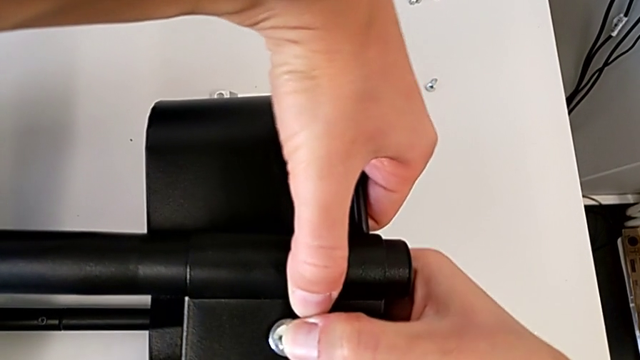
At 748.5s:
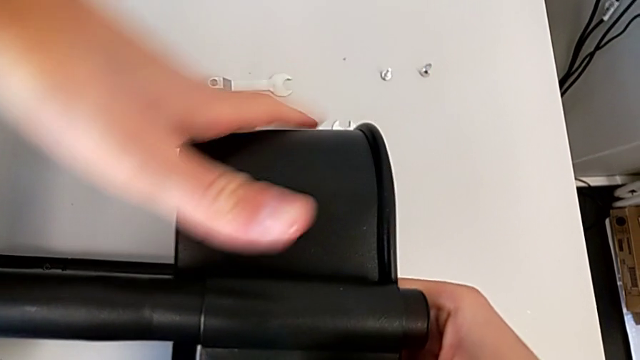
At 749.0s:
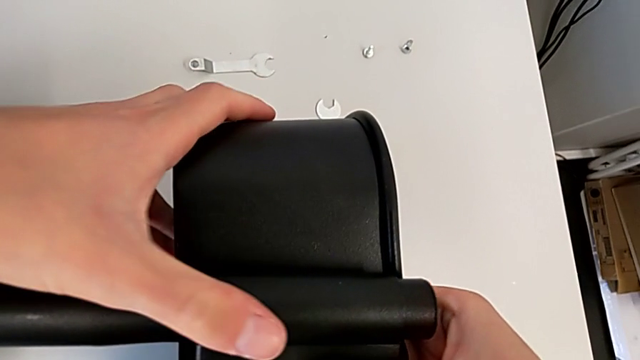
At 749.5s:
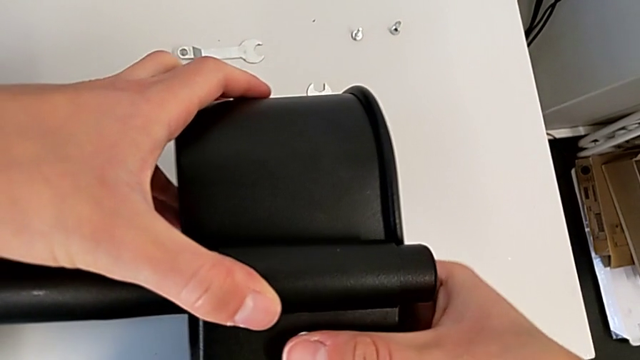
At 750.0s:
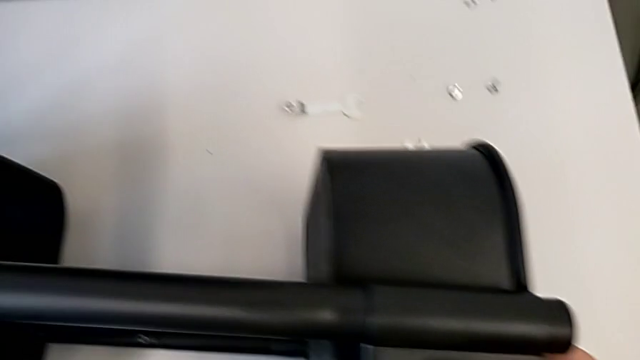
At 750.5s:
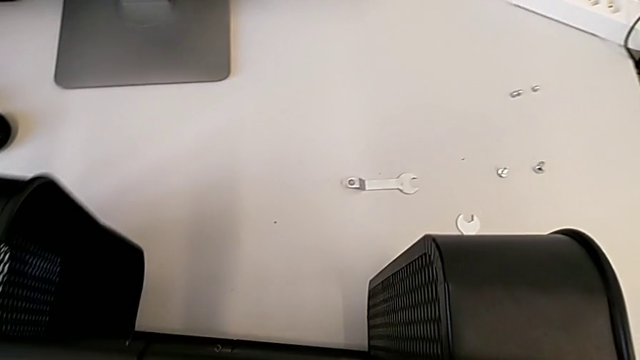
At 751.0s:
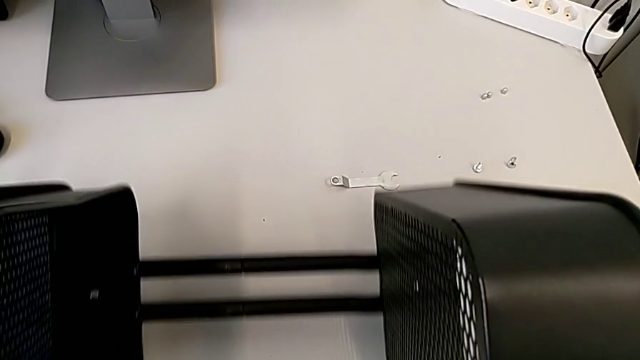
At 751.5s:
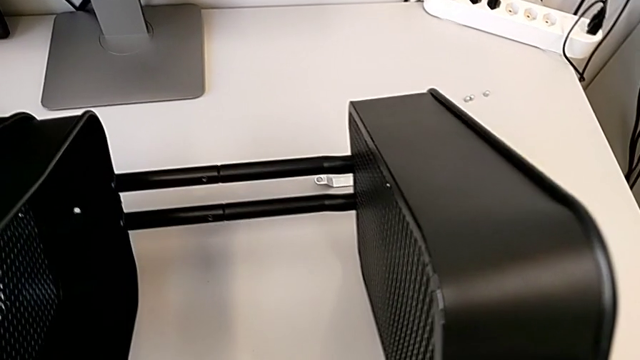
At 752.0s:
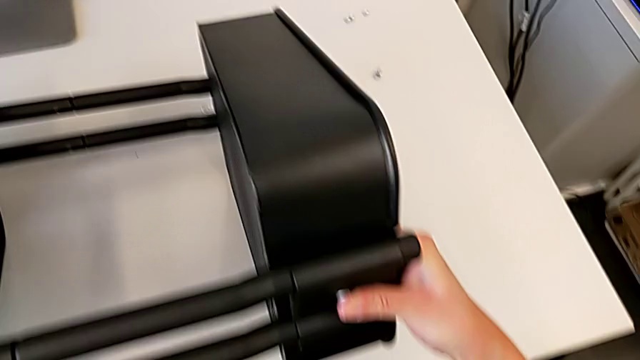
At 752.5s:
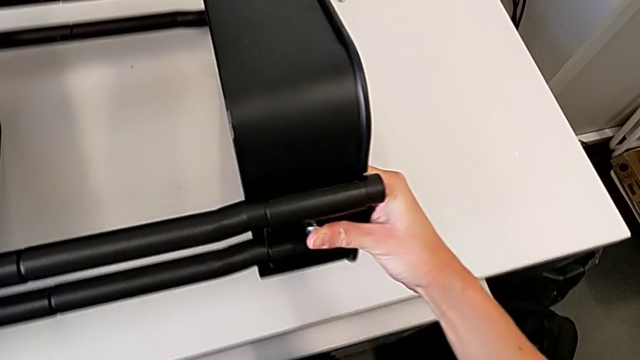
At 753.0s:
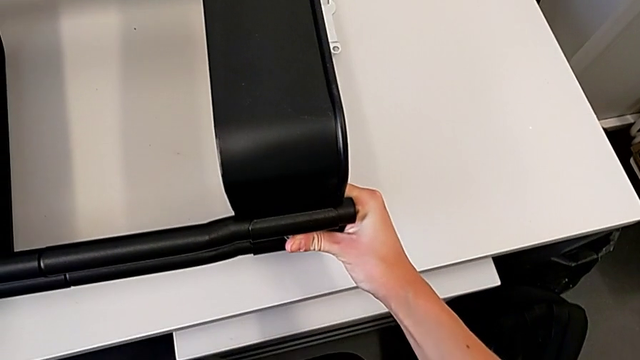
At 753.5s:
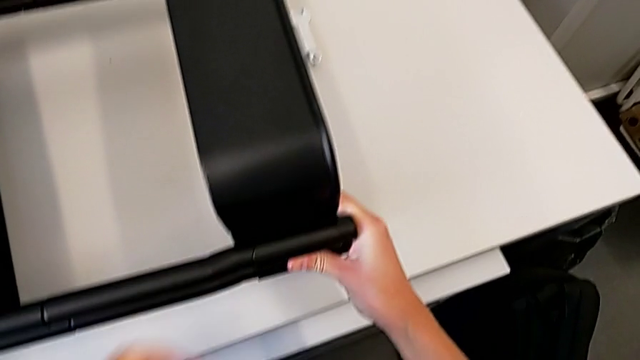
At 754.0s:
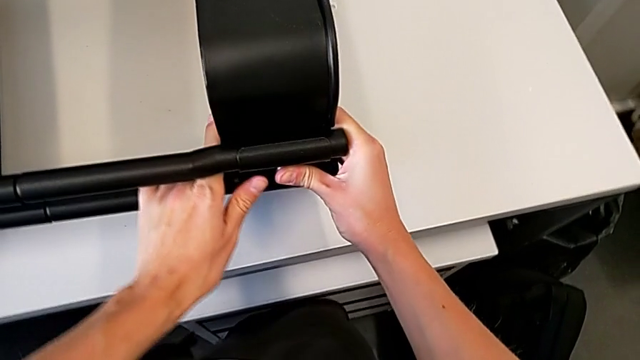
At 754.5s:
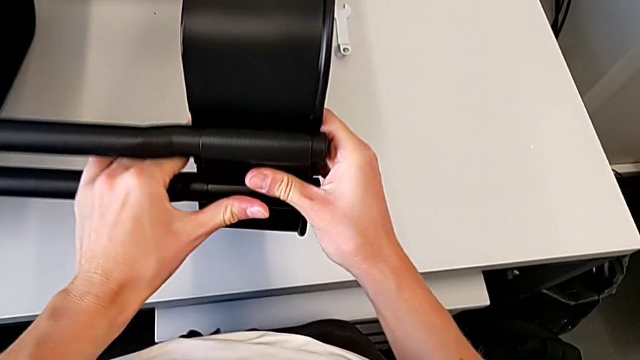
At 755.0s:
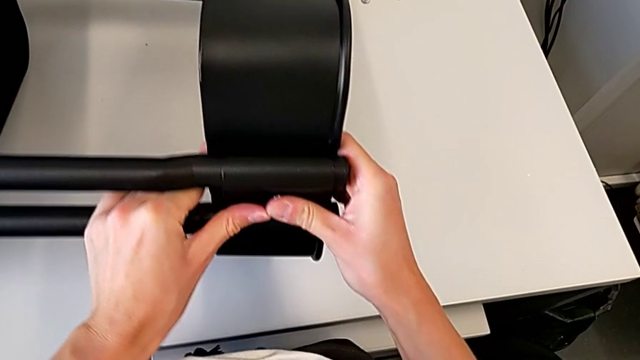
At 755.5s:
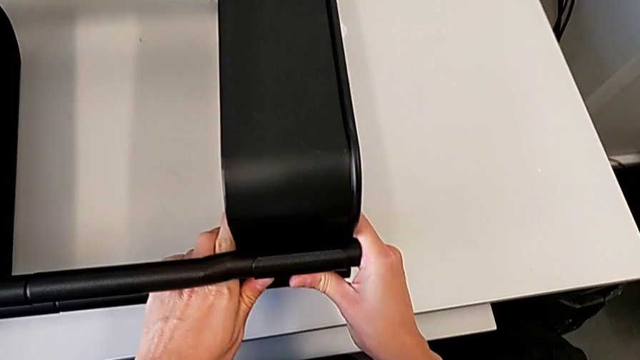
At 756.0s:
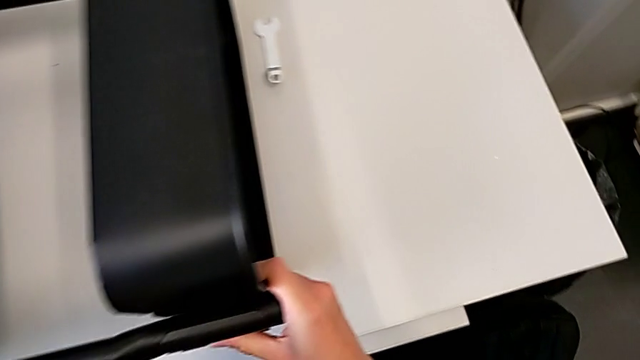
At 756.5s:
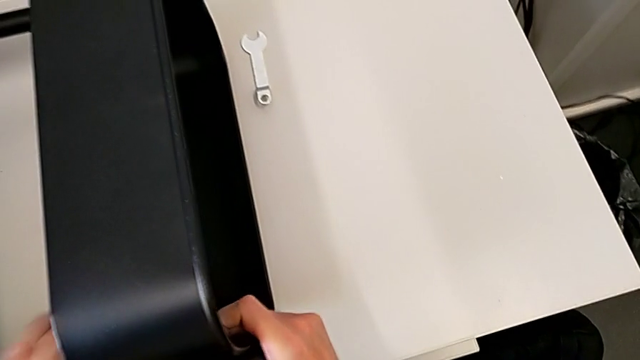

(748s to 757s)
The camera wearer is attaching a bracket and a hexagon cap nut to the side of the tray. They insert the hexagon cap nut, flip the utility cart and begin to align the top grid tray.

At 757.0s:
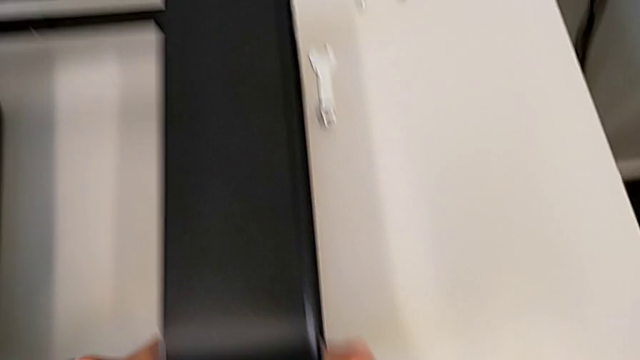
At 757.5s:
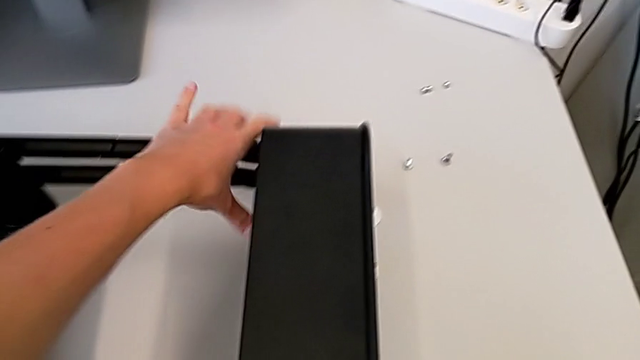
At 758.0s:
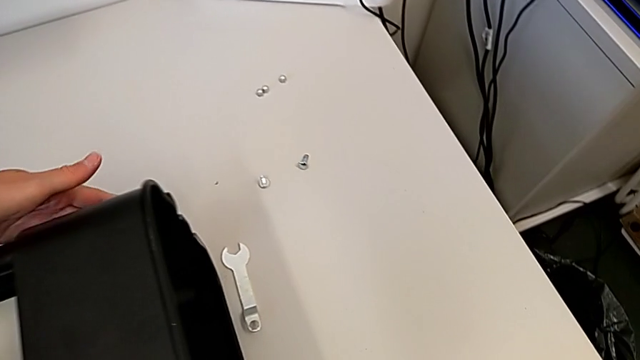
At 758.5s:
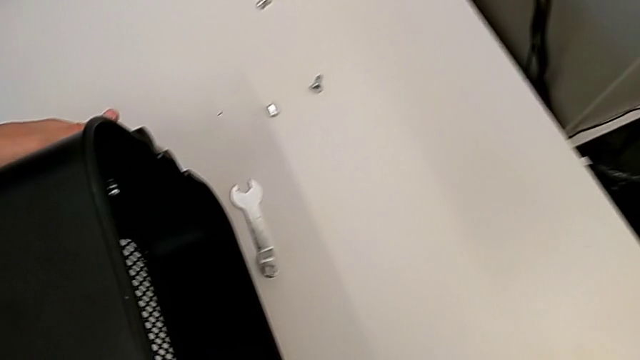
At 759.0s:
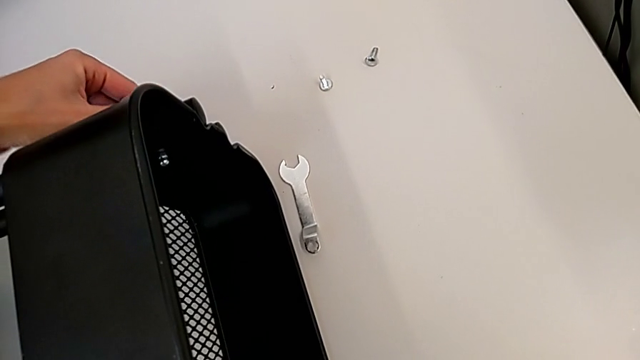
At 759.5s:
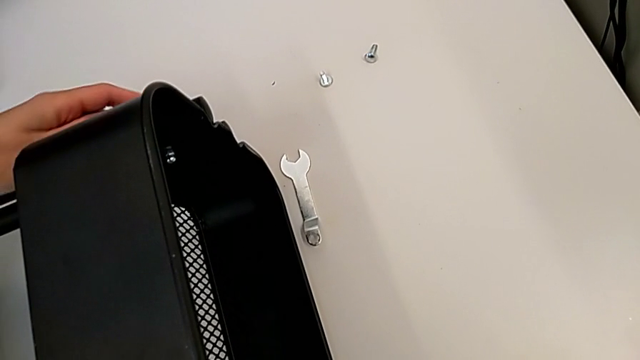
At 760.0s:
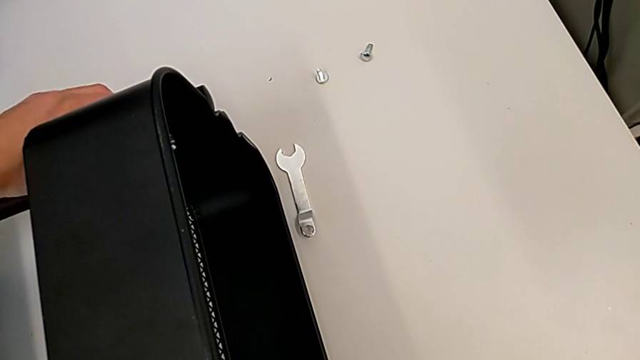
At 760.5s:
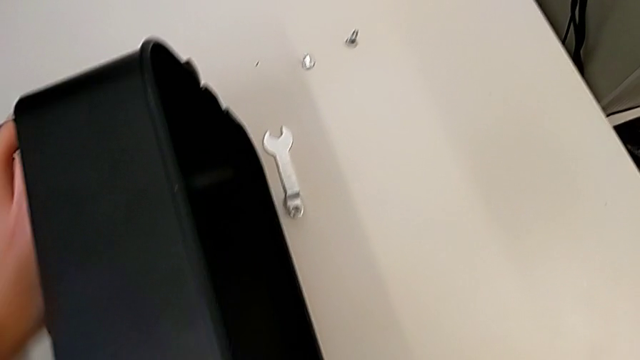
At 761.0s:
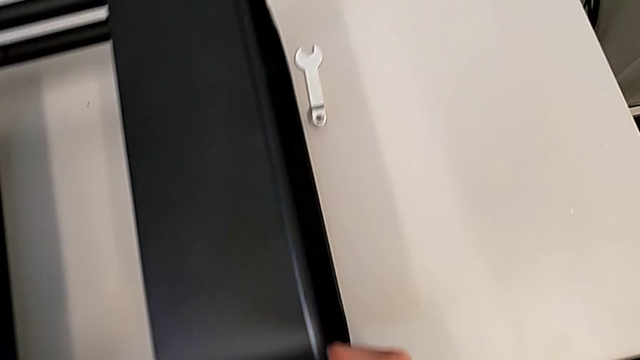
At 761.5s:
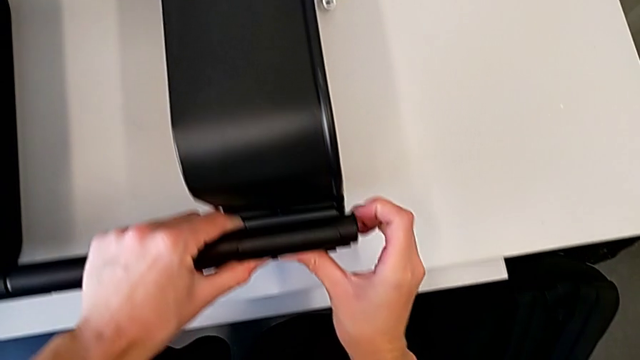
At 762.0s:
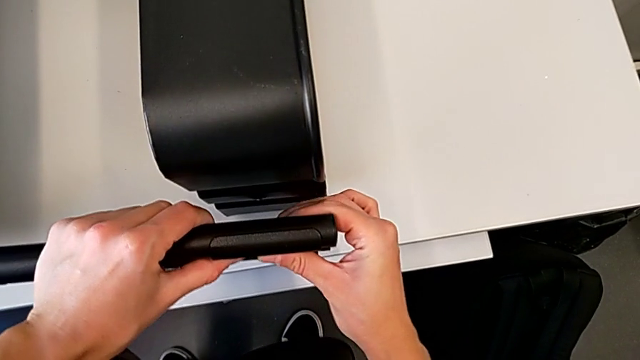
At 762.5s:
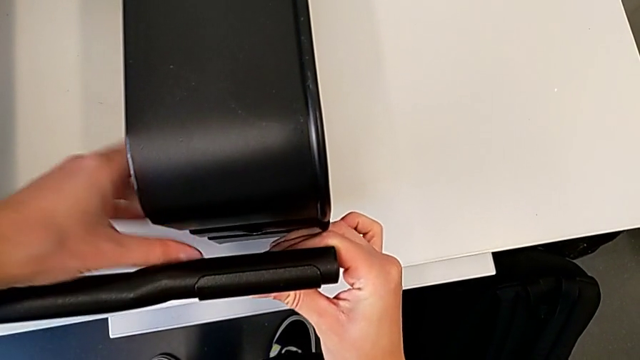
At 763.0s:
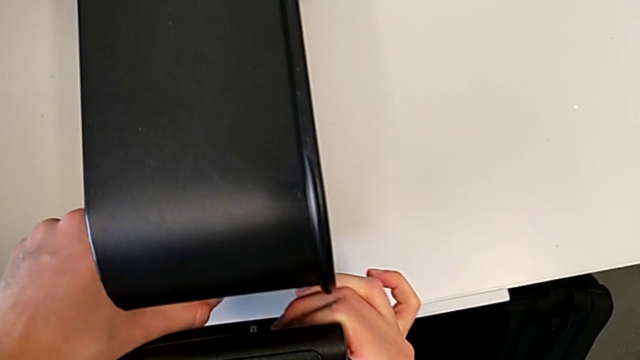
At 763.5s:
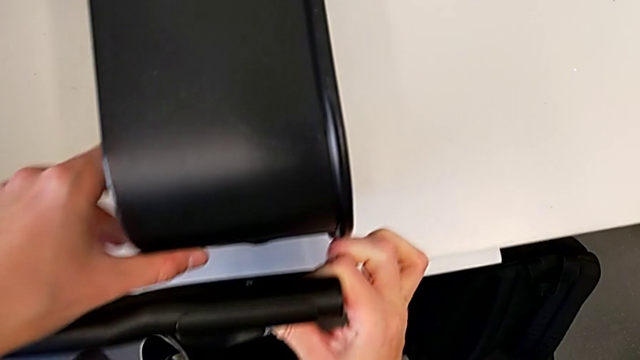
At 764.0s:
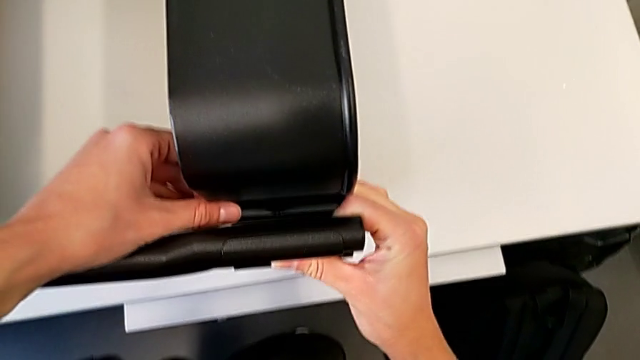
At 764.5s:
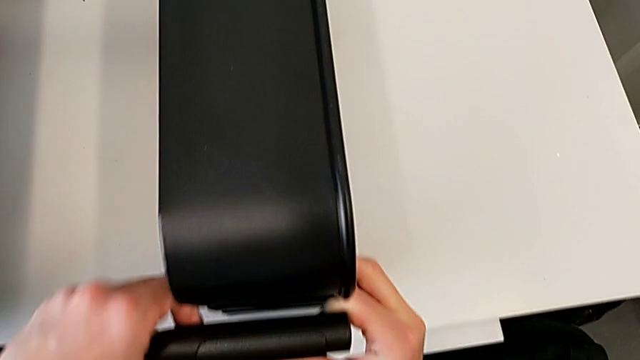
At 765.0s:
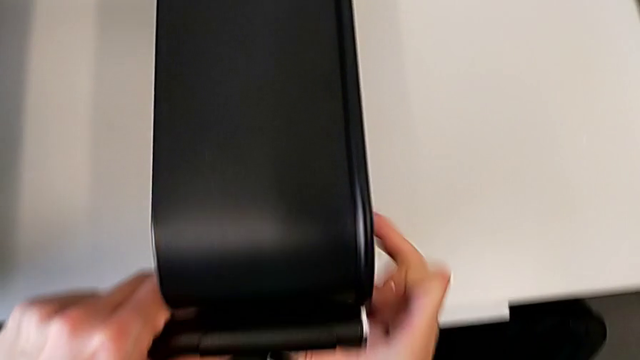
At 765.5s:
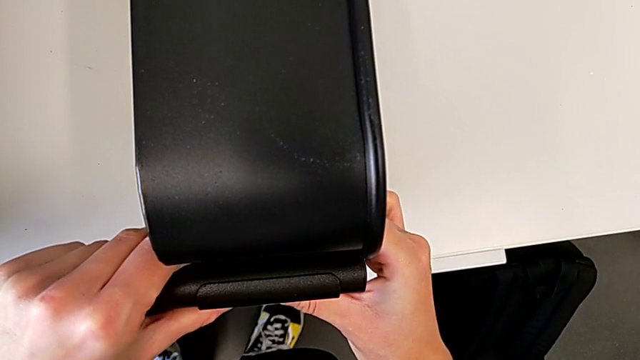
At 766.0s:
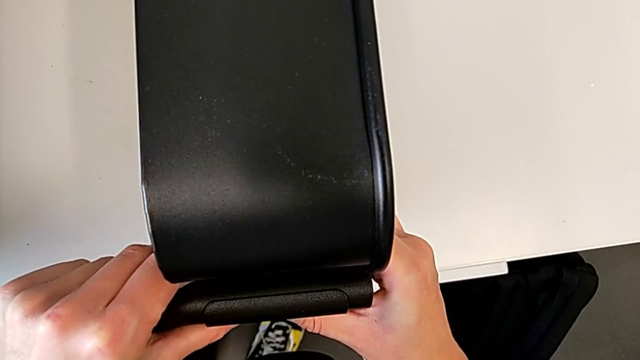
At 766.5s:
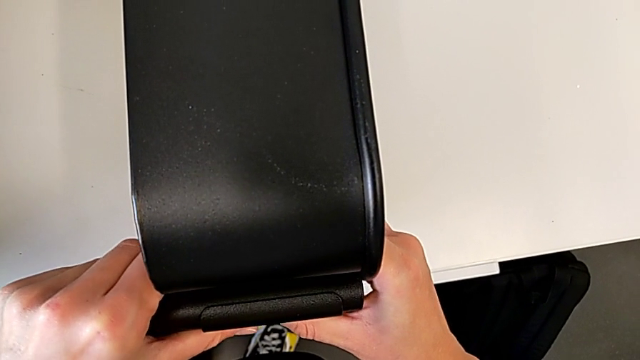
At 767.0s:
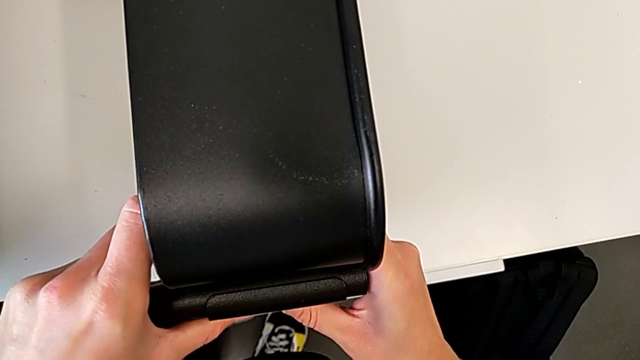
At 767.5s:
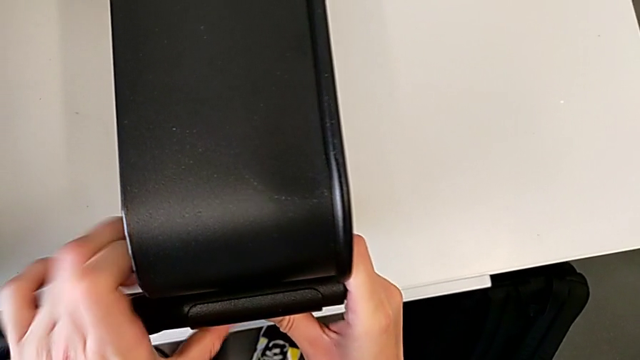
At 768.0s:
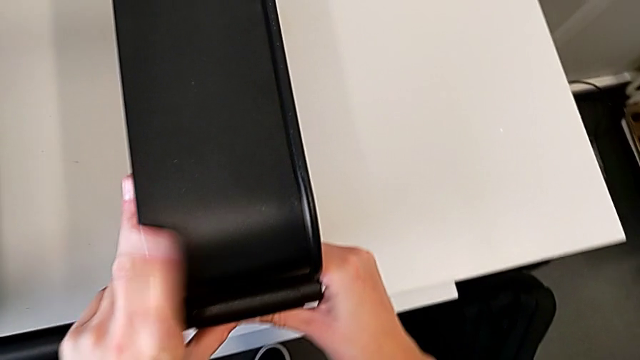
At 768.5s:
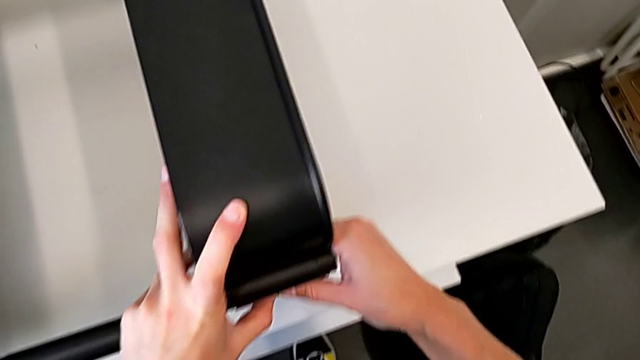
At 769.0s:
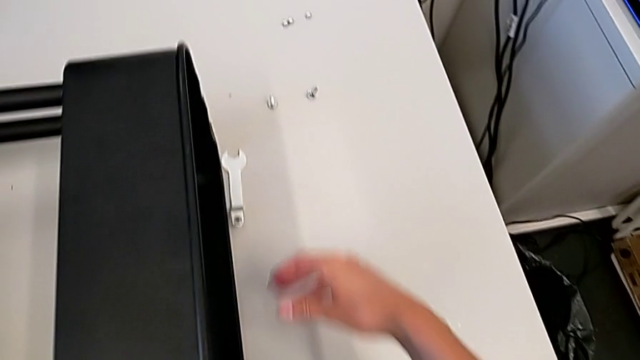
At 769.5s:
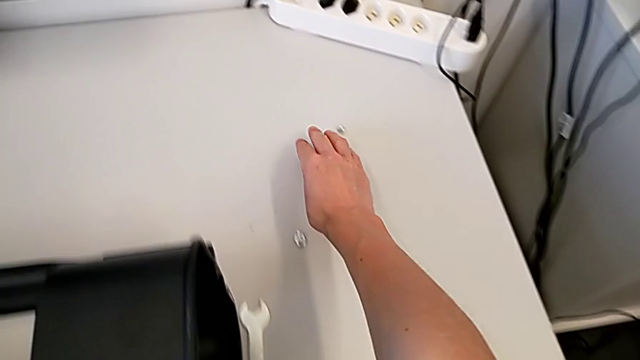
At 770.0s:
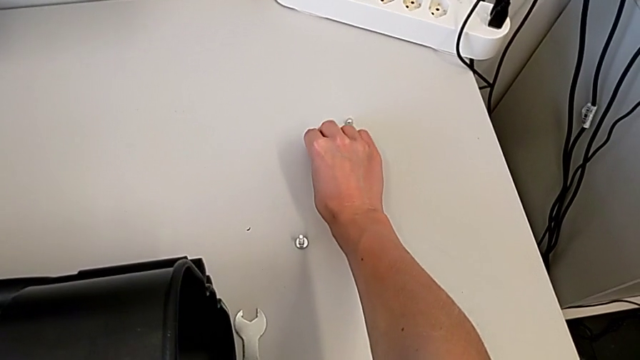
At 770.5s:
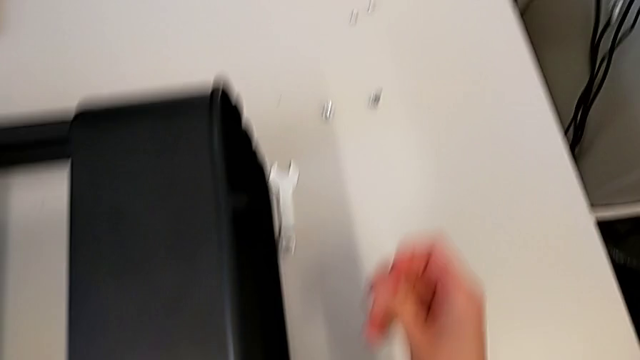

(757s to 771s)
The camera wearer is attaching a bracket and a hexagon cap nut to the side of the tray. They keep aligning the top grid tray and grab the hexagon cap nut.
